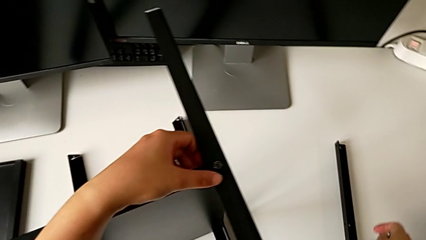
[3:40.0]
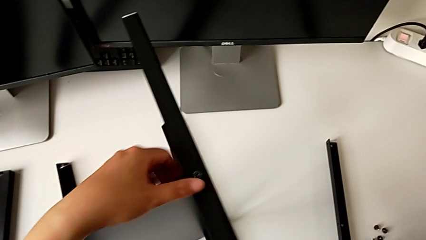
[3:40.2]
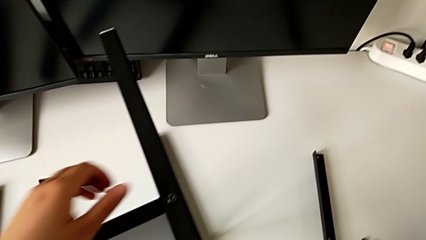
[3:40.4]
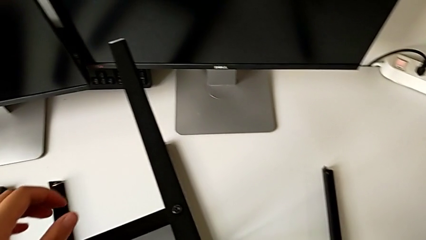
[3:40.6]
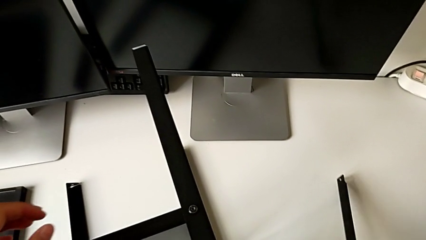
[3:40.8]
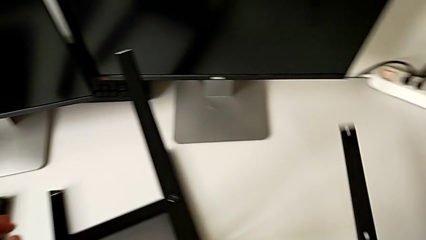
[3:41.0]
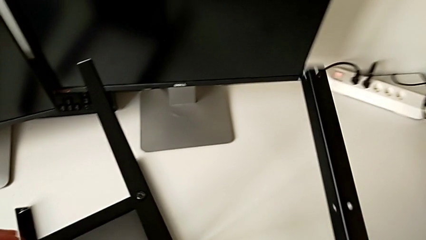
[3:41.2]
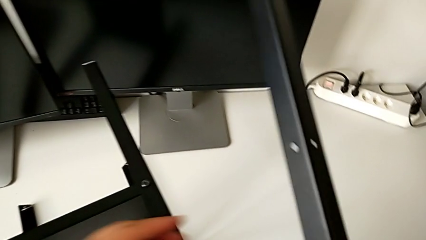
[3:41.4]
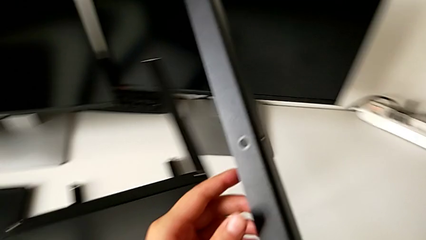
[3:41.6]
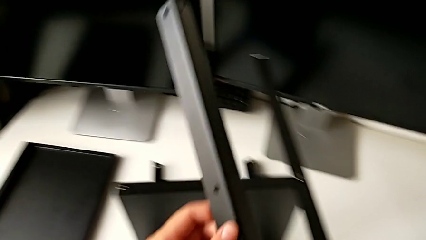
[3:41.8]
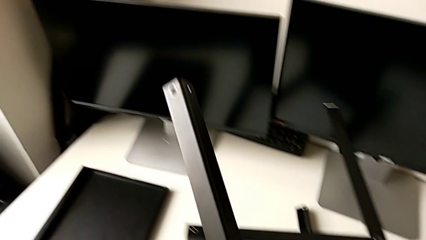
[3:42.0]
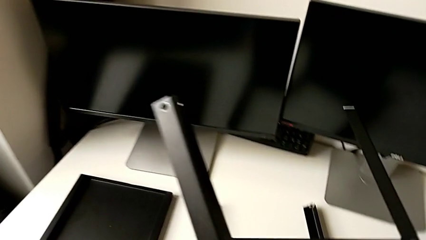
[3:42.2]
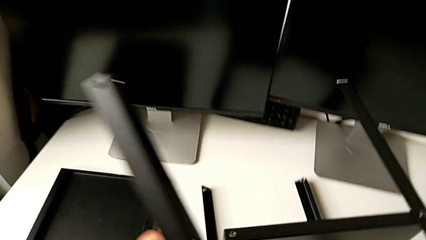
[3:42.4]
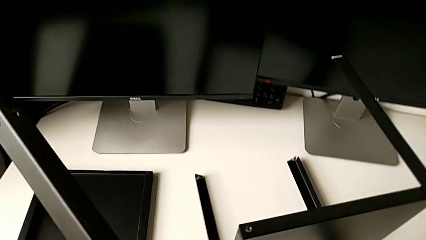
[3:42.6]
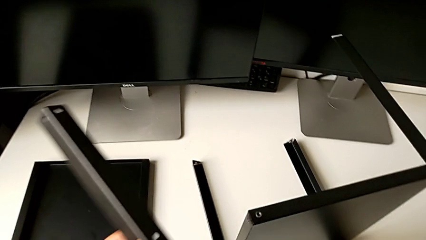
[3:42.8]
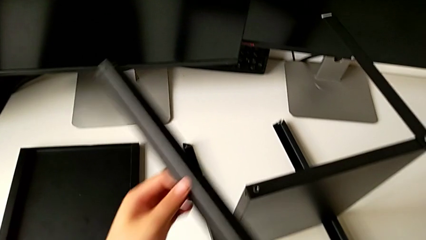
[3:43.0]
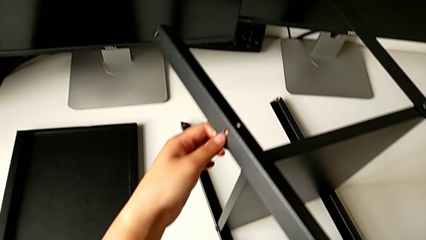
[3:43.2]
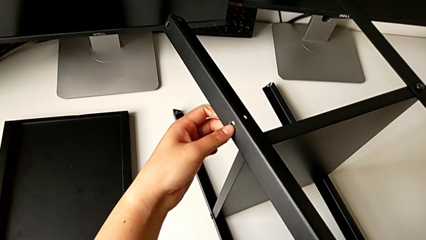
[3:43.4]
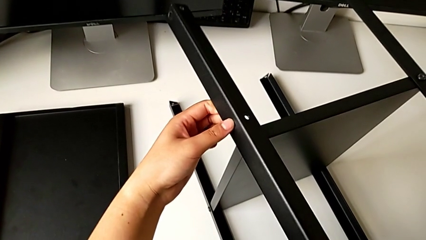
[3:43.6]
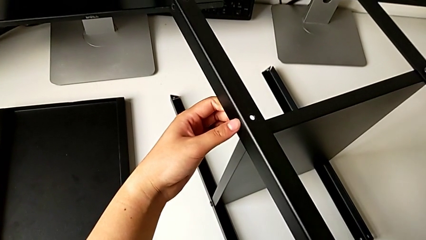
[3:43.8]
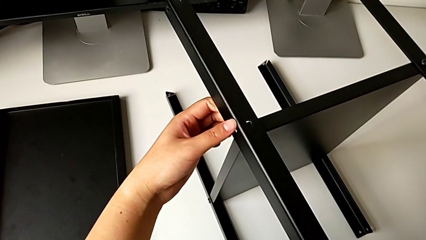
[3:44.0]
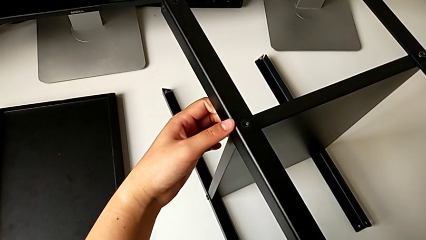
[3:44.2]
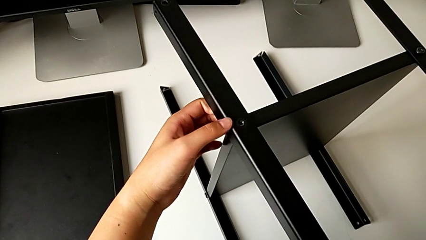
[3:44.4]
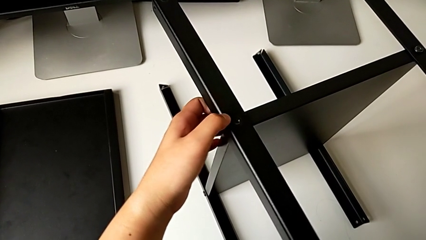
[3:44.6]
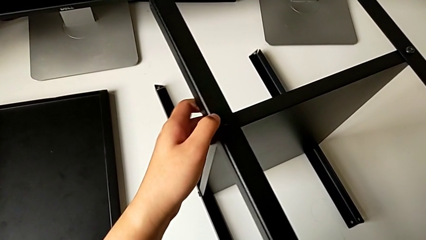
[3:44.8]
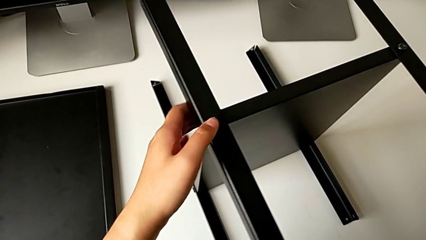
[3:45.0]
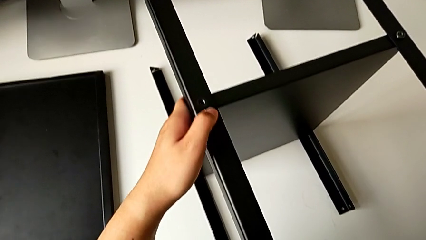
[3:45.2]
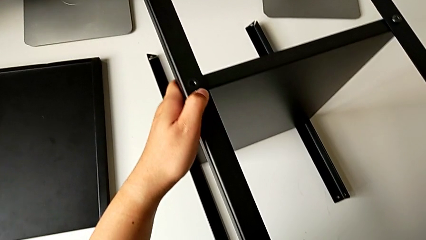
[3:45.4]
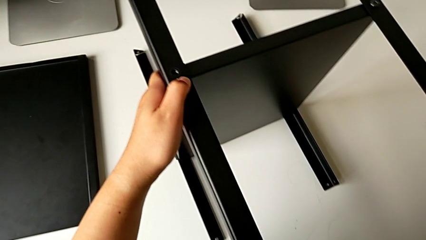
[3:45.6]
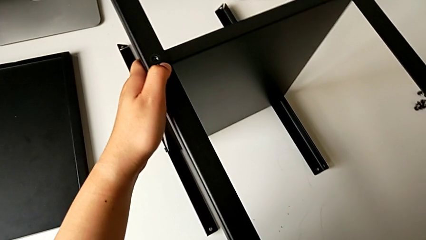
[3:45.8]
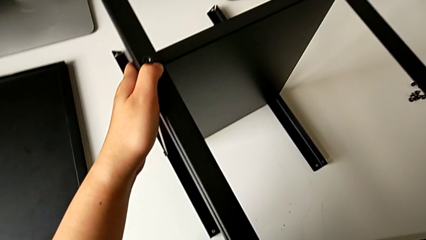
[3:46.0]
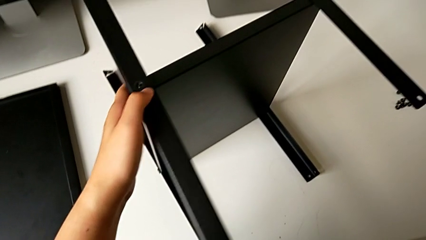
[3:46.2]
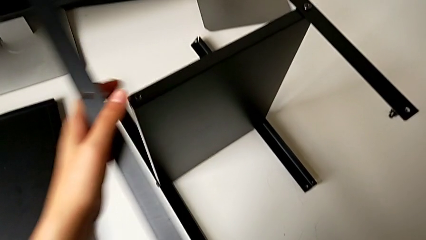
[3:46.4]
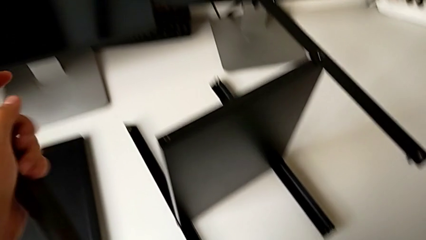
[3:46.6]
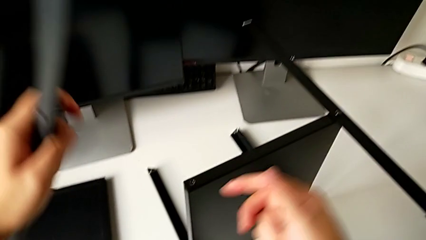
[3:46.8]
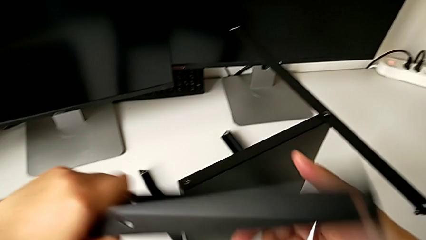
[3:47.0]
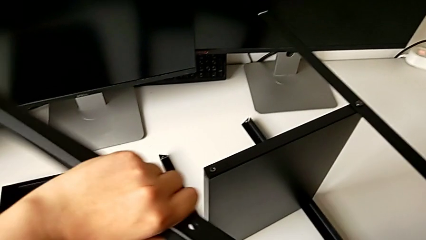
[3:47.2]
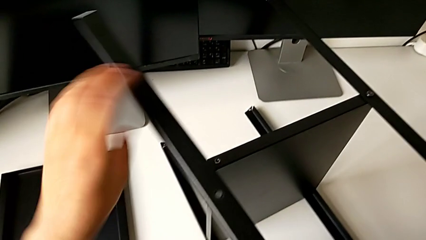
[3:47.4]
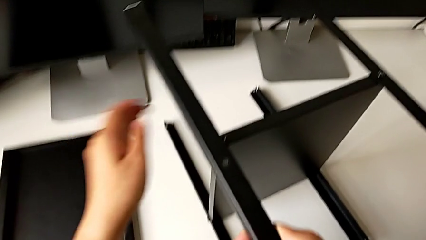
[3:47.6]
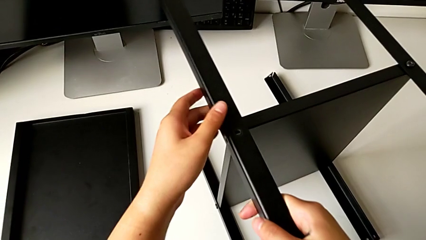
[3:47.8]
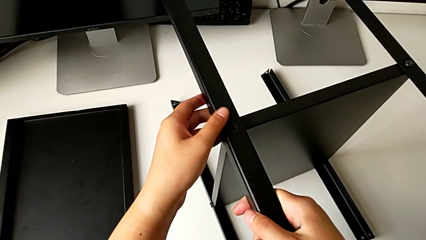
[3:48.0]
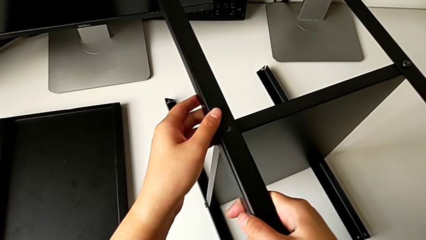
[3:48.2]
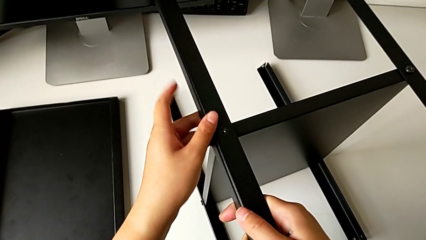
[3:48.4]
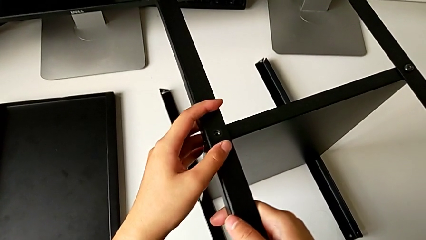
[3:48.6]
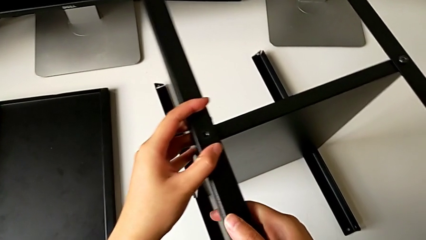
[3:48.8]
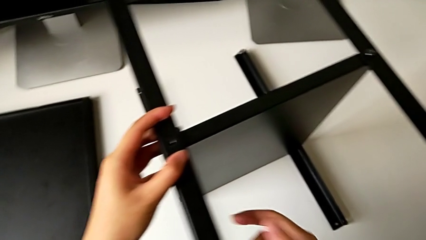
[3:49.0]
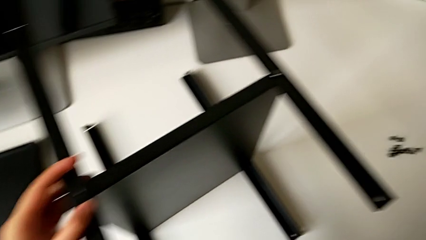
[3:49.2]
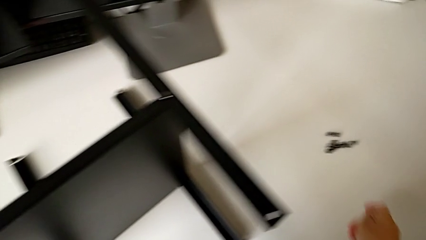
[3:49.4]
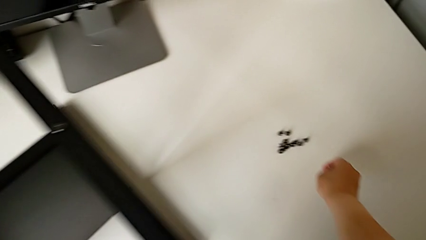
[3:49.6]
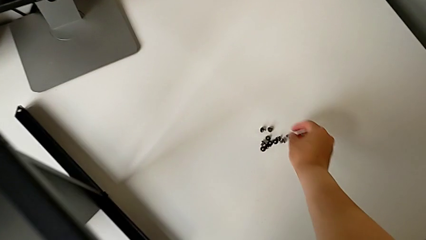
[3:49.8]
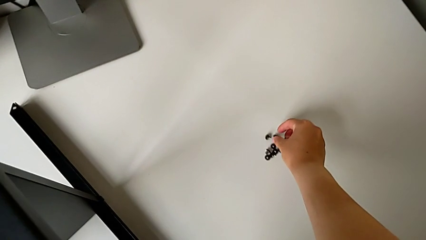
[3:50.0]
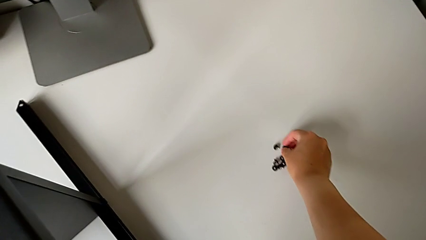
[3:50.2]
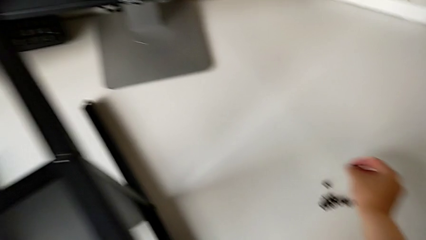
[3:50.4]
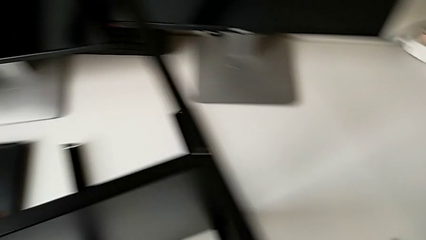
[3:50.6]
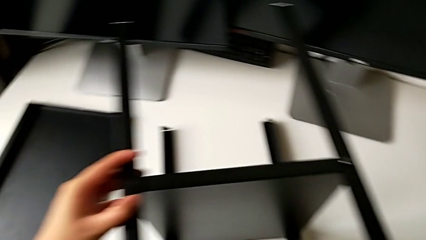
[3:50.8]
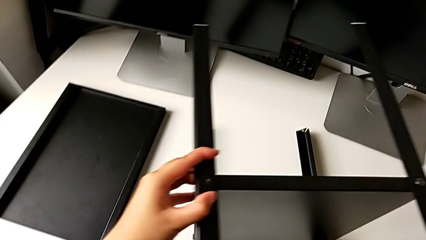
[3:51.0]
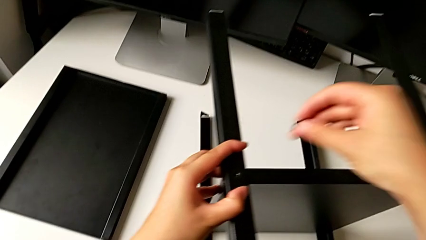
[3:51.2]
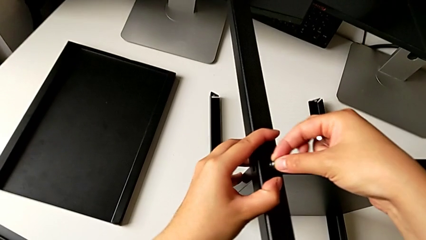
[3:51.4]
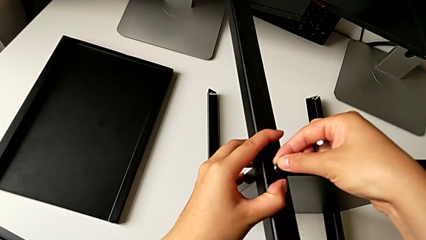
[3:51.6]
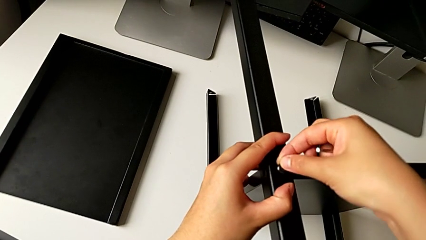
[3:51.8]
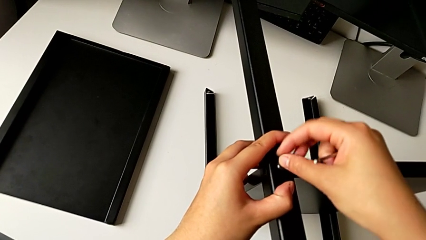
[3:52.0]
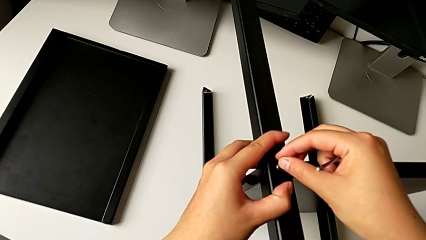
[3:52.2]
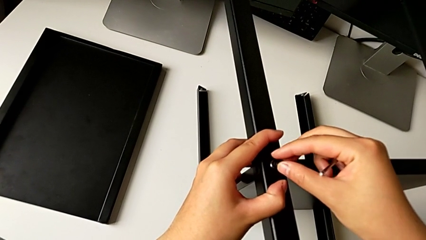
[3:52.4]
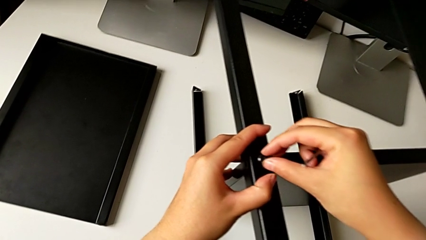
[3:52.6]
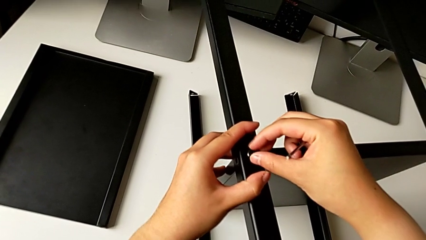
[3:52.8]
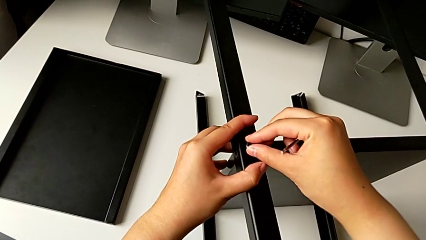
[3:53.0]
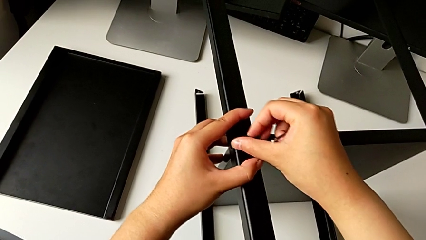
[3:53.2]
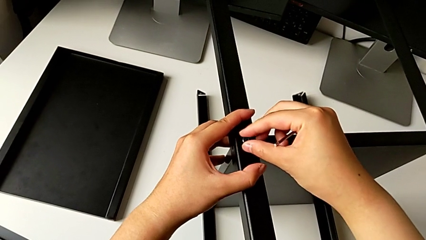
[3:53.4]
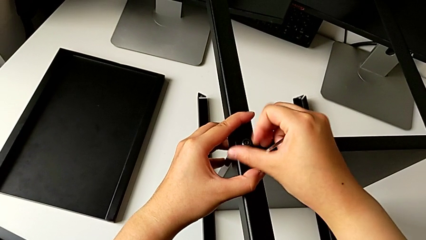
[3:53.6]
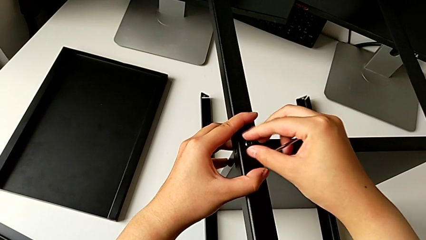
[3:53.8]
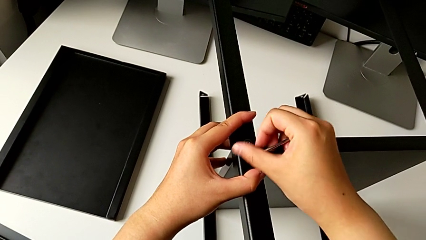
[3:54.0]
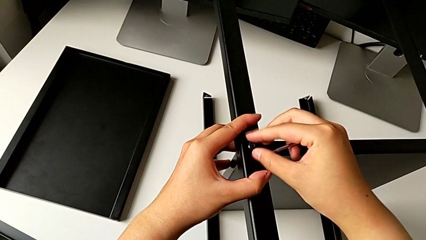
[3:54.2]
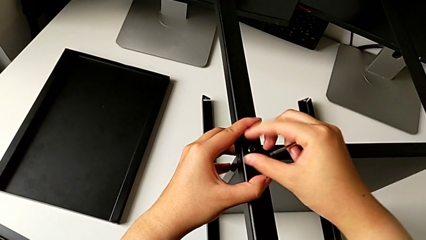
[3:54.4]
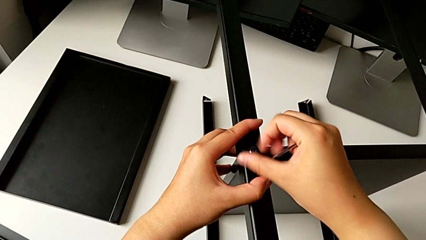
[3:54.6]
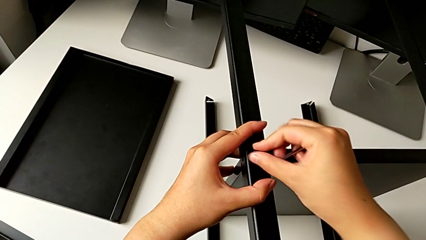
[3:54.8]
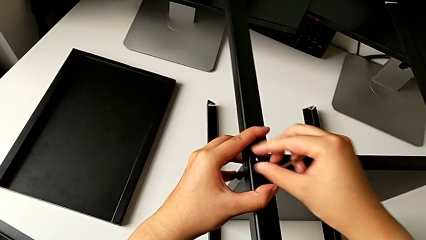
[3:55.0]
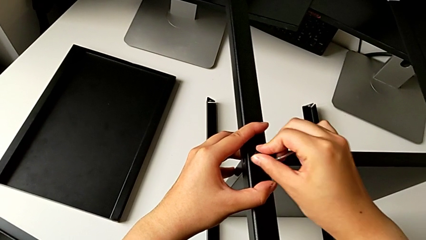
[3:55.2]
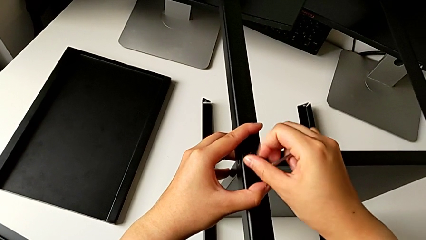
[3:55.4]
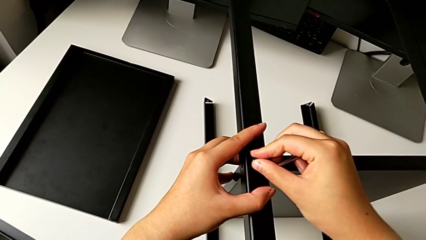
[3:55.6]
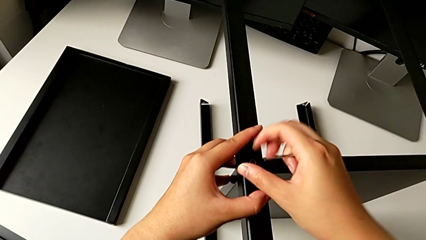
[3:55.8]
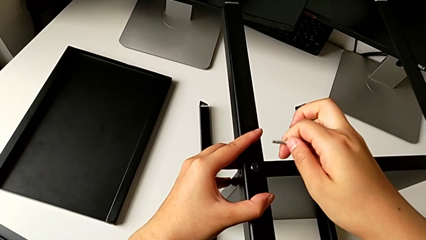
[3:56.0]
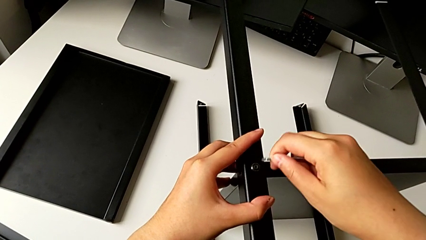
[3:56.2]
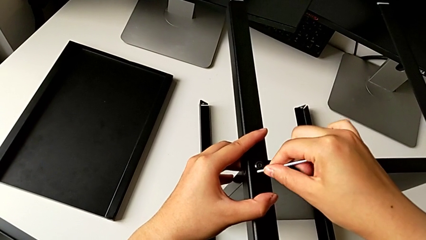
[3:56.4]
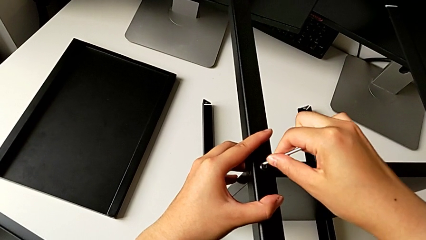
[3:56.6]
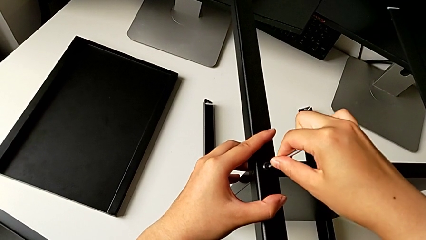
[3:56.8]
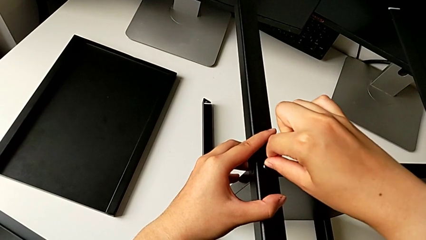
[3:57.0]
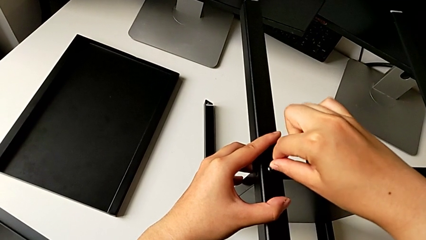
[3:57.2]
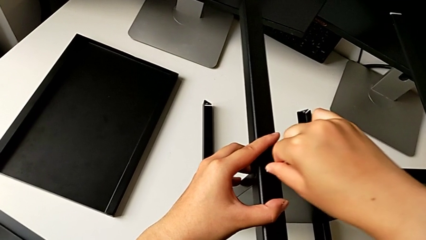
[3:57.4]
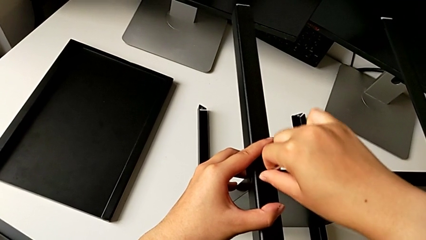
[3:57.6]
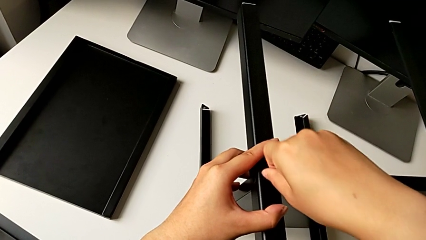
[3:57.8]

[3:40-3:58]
The camera wearer is screwing the fourth leg into the shelf. They grab the fourth leg, approach it, align the leg, withdraw the fourth leg, align it, grab the sixth hex socket head, insert it, screw it and insert the sixth Allen wrench.
